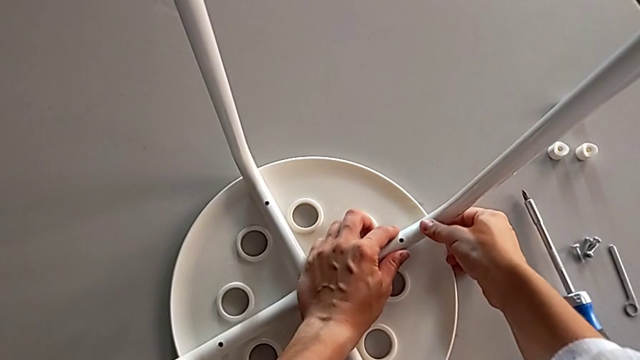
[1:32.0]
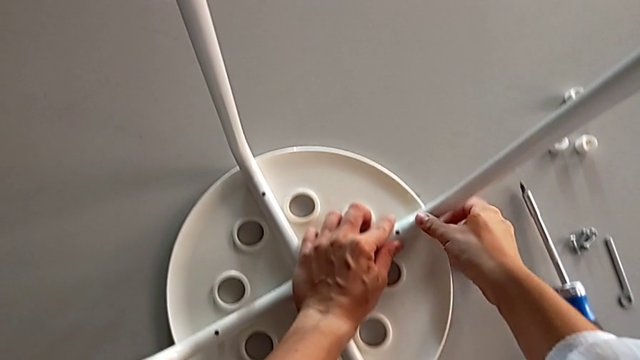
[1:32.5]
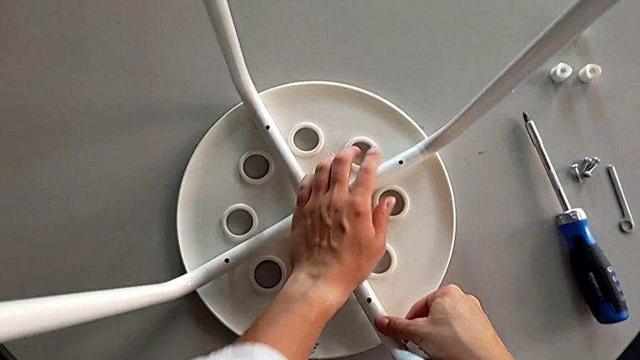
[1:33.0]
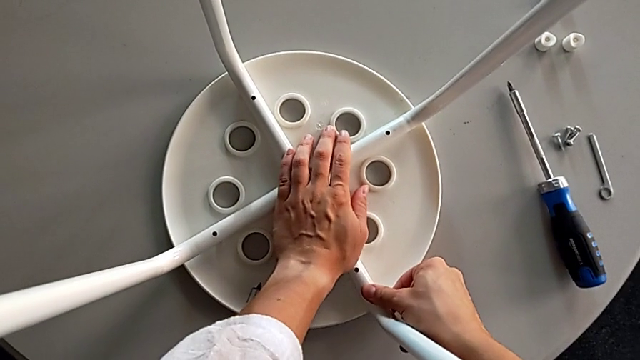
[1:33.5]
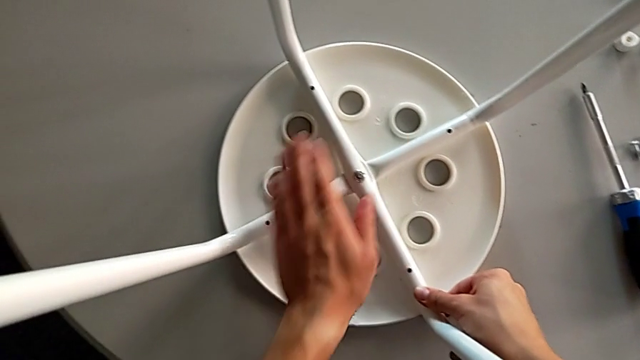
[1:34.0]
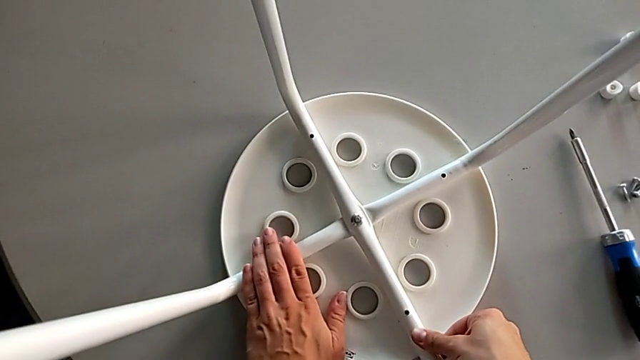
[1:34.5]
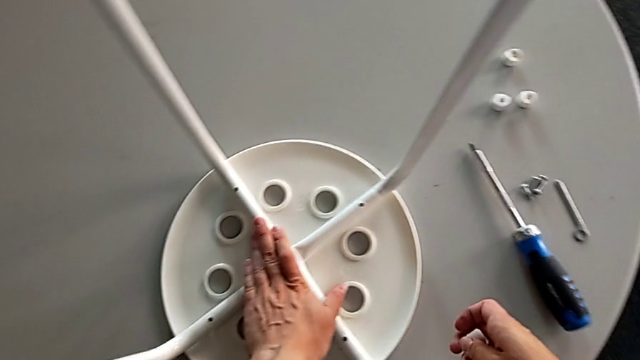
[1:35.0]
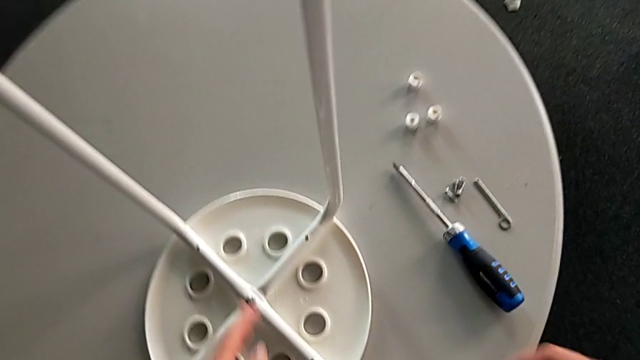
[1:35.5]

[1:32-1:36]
The camera wearer is assembling the seat with the legs. They keep inspecting the seat.

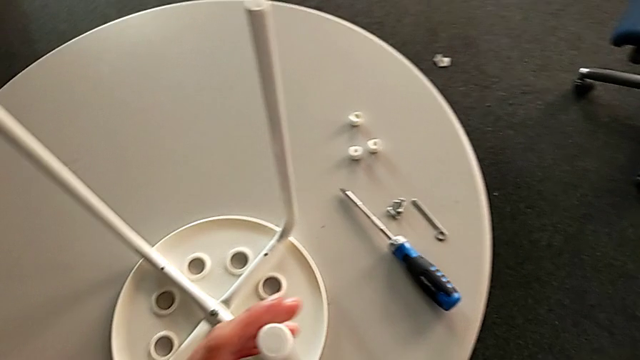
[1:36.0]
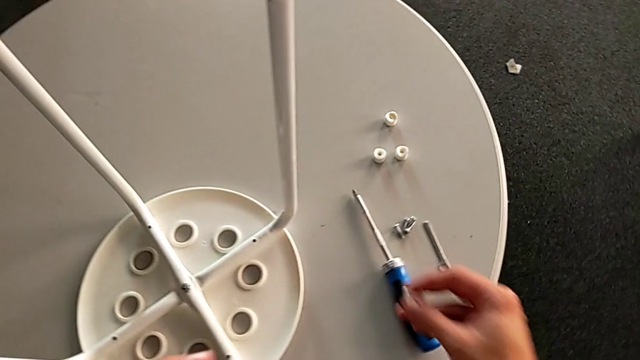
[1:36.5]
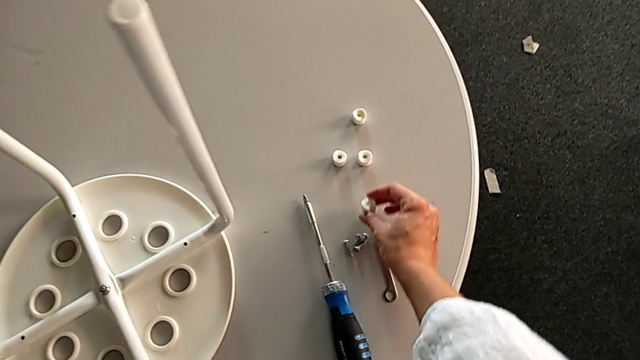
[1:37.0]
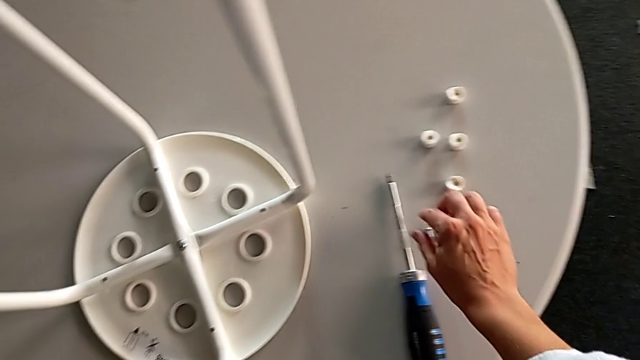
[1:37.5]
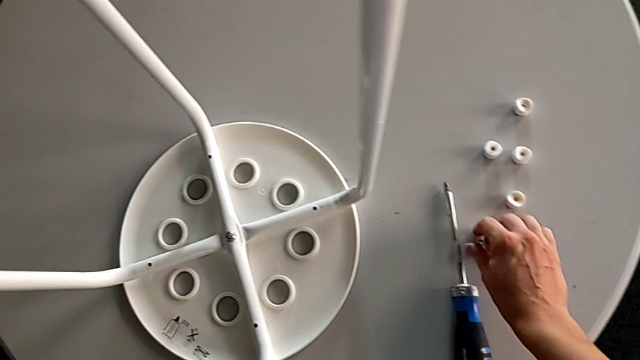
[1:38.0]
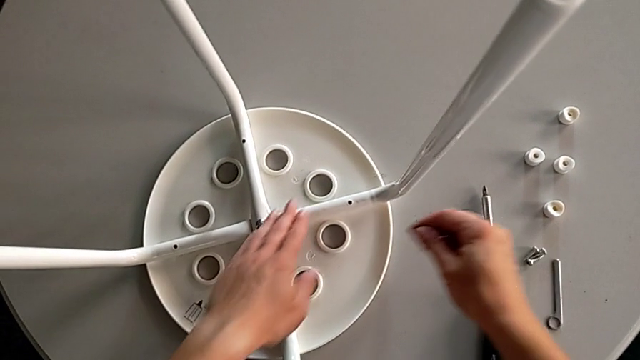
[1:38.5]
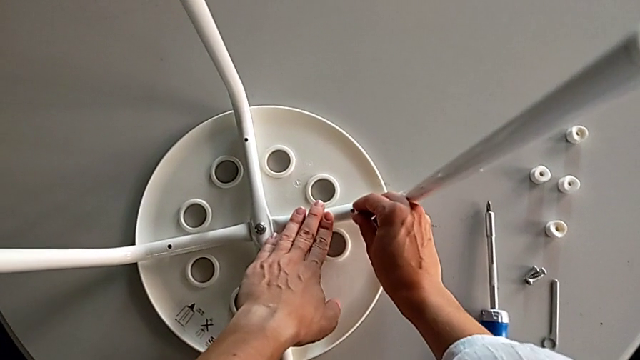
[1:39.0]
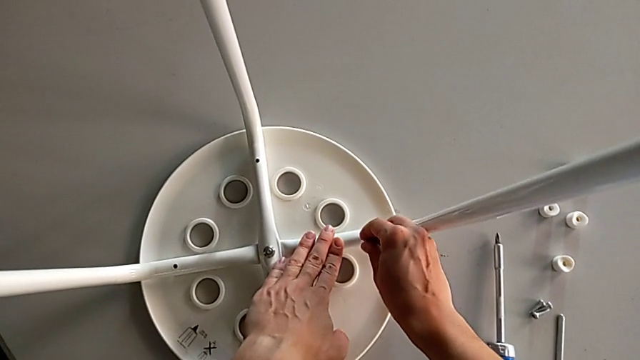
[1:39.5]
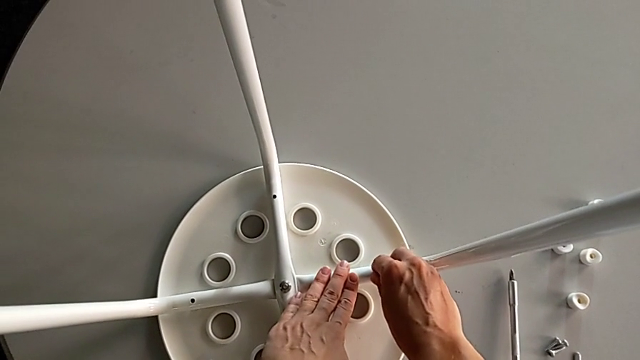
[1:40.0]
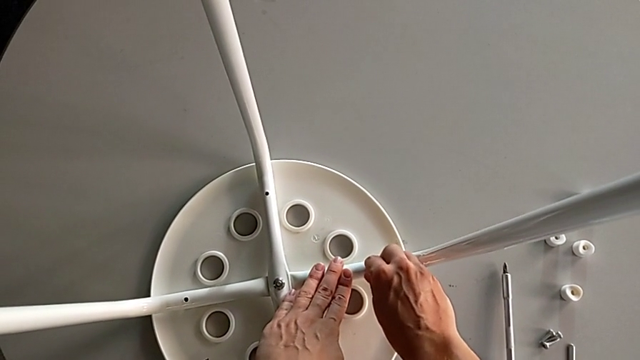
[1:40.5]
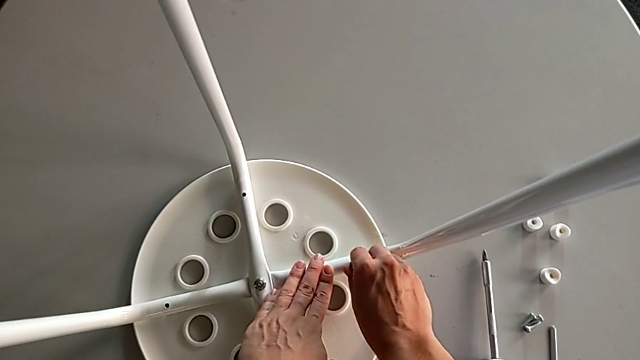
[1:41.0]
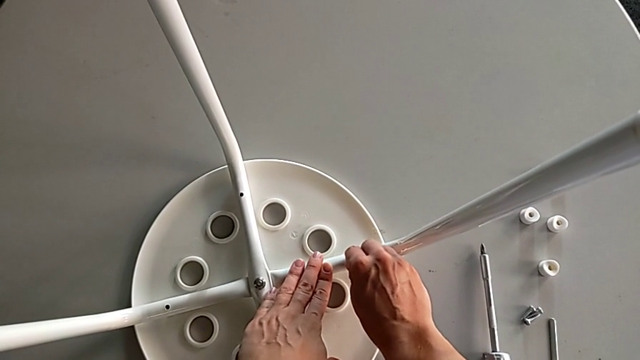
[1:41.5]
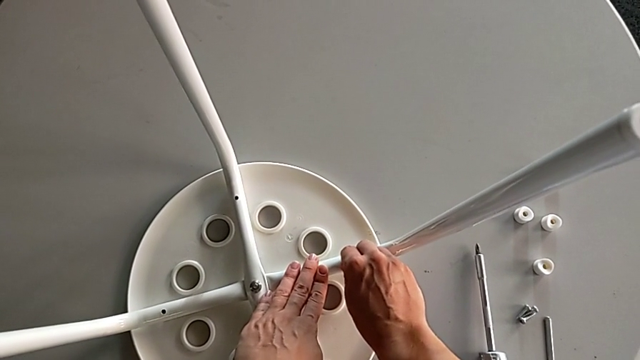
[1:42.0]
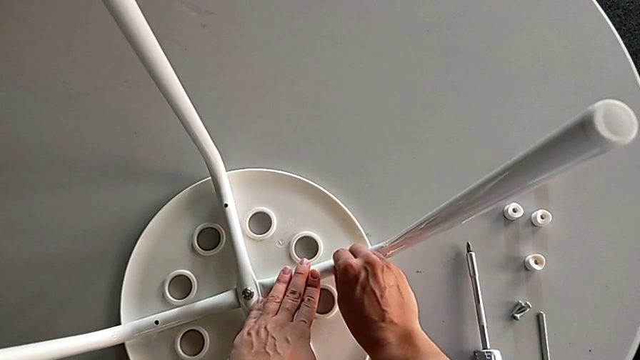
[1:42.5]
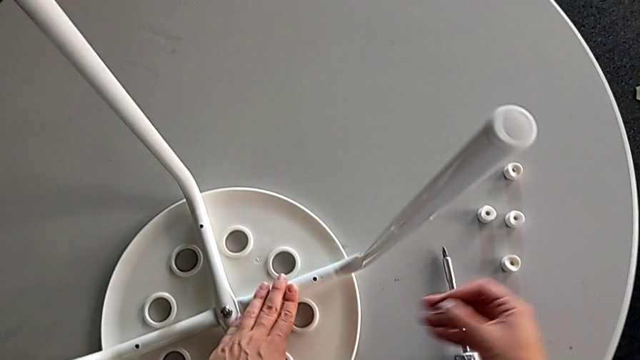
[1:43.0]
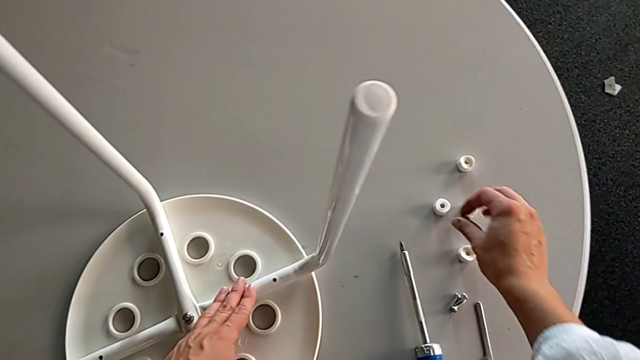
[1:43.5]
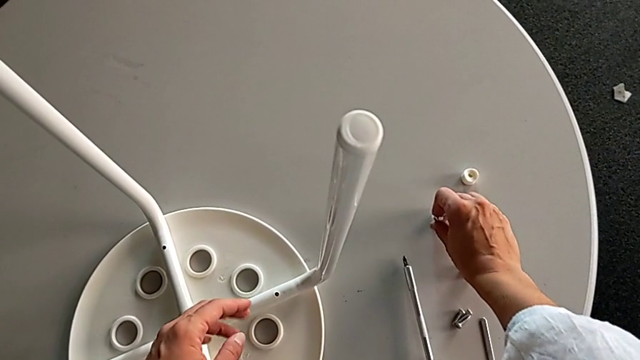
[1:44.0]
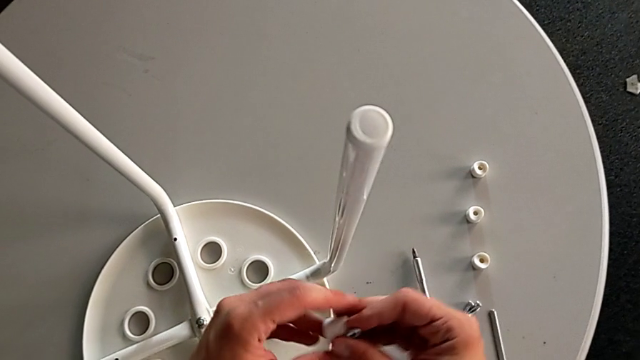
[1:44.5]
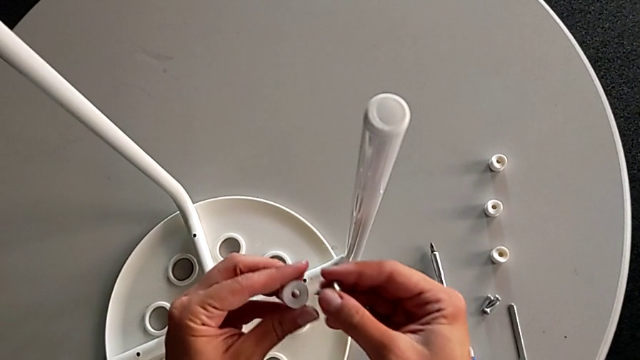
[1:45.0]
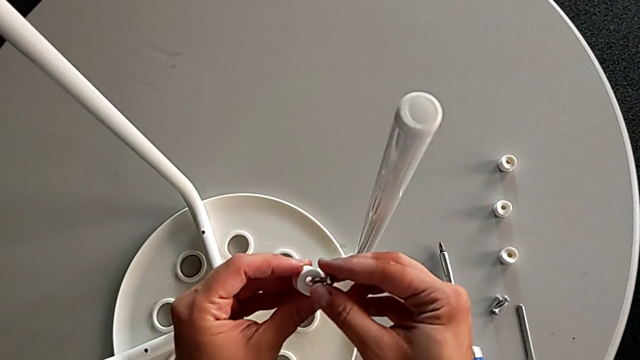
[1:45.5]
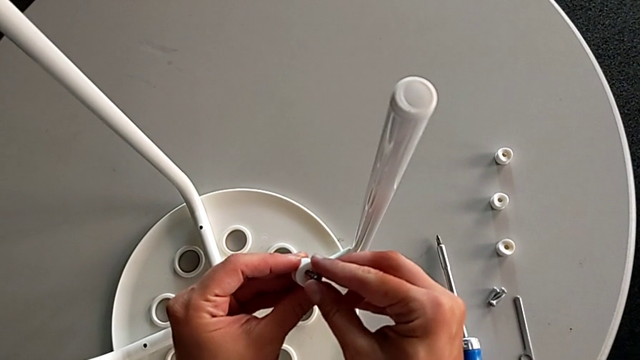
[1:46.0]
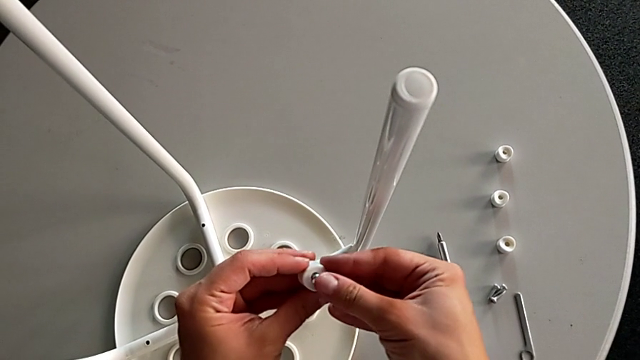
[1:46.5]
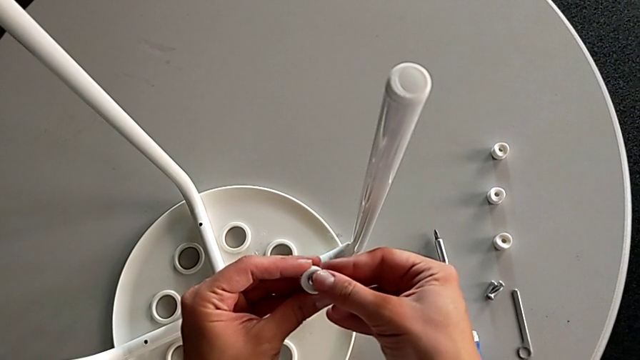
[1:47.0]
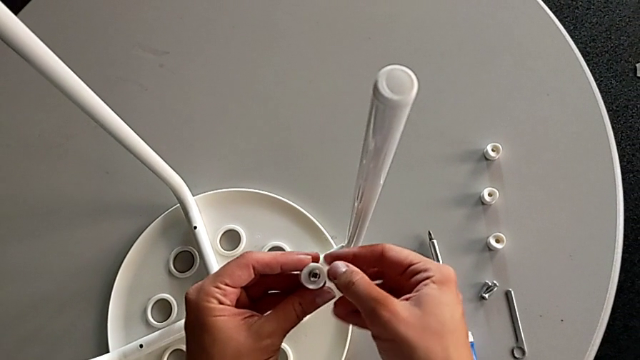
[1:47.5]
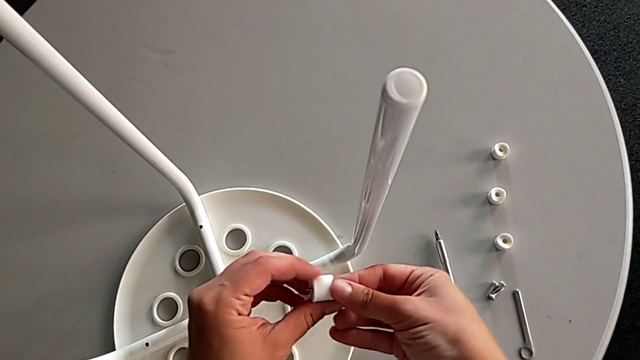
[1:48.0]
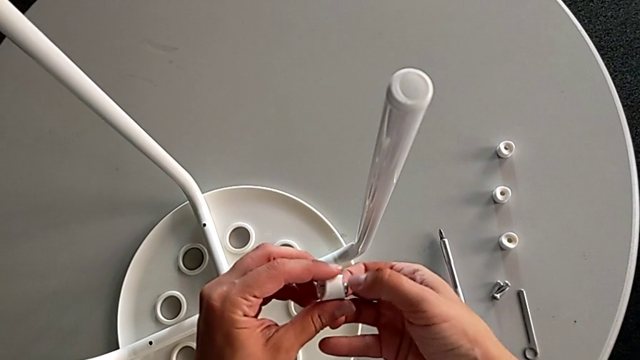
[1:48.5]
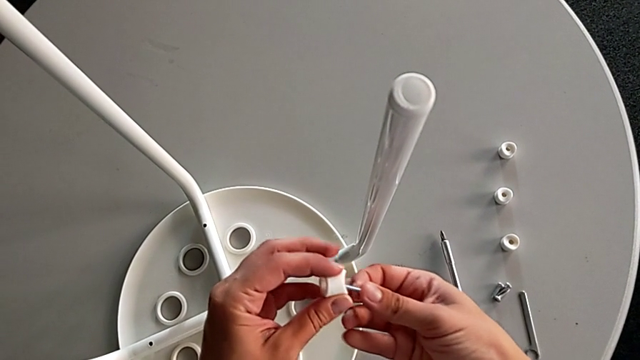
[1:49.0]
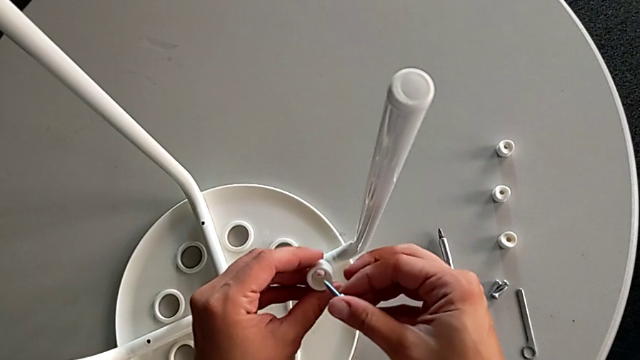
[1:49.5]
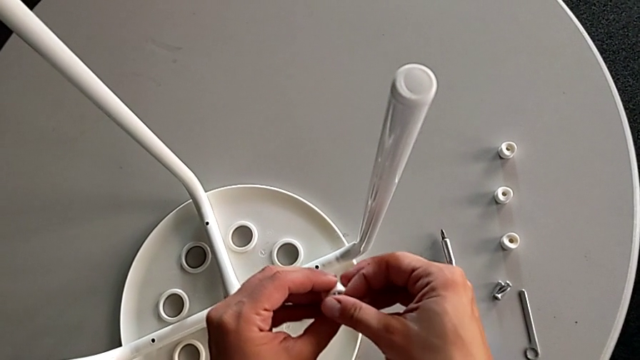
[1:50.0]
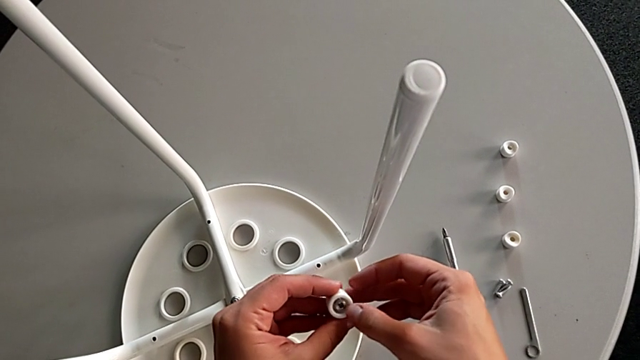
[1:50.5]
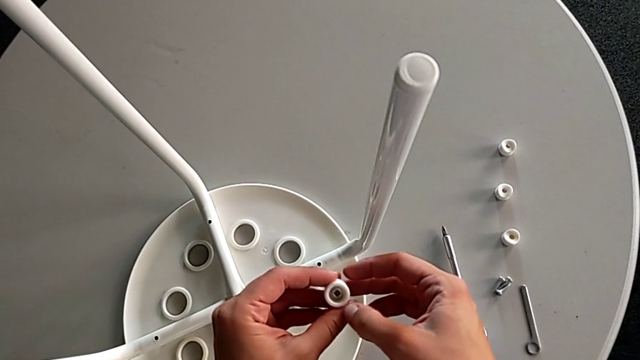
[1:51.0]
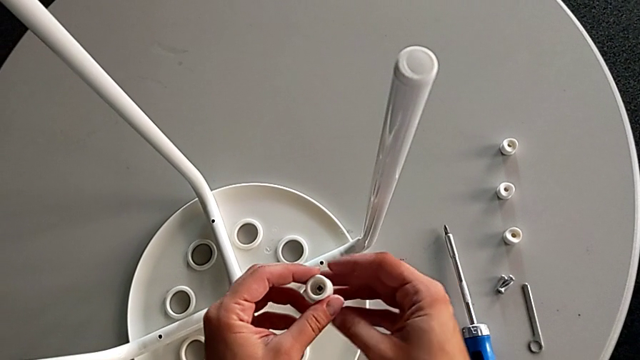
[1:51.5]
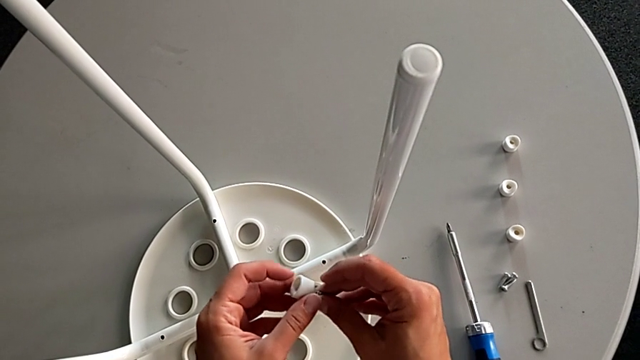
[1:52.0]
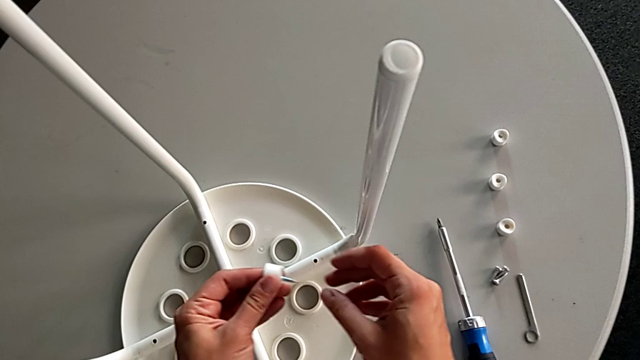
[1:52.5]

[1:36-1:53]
The camera wearer is inserting screws into the legs, screwing them, and finishing assembling. They wrongly grab the washer, place it, grab the screw and insert it. They withdraw the screw, grab the washer twice, wrongly insert the screw from the wrong side, withdraw it, insert the screw and approach the stool.
